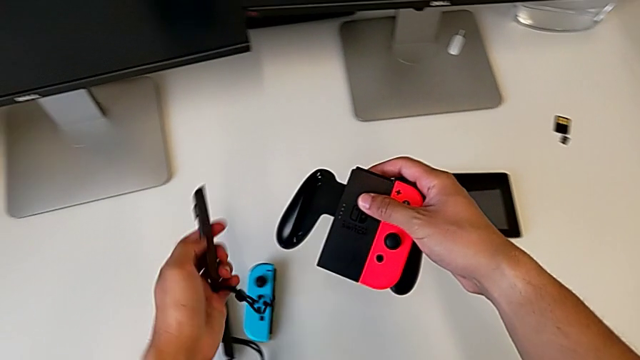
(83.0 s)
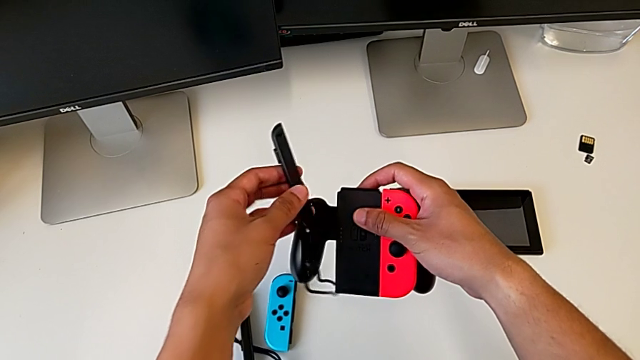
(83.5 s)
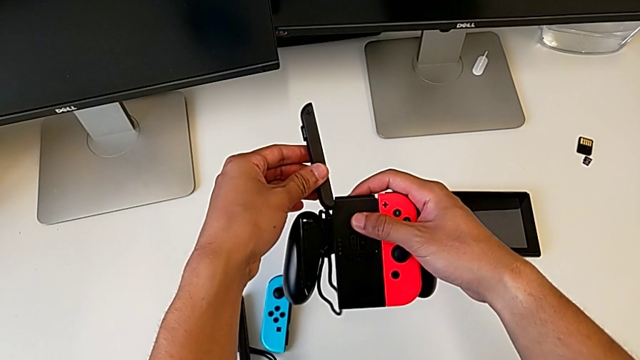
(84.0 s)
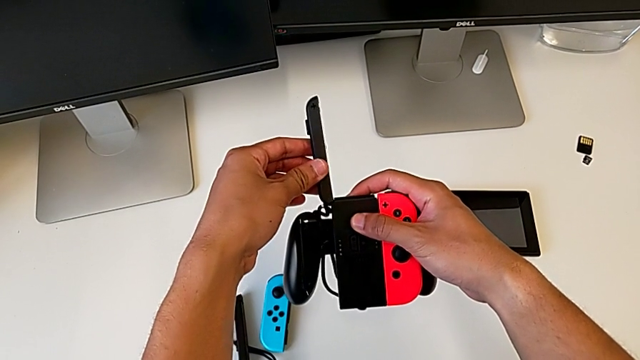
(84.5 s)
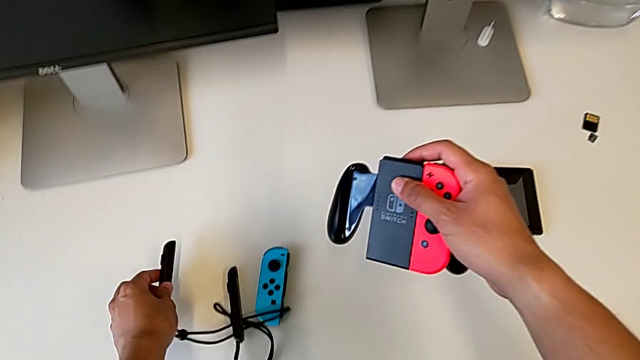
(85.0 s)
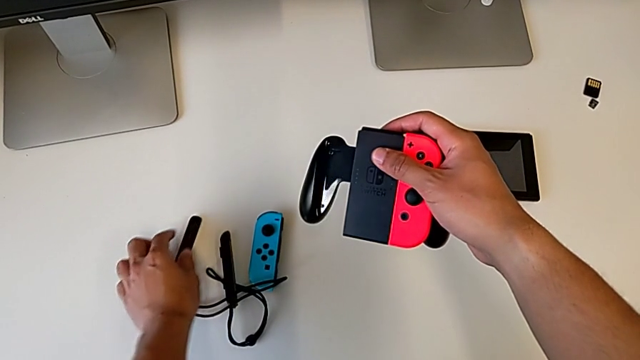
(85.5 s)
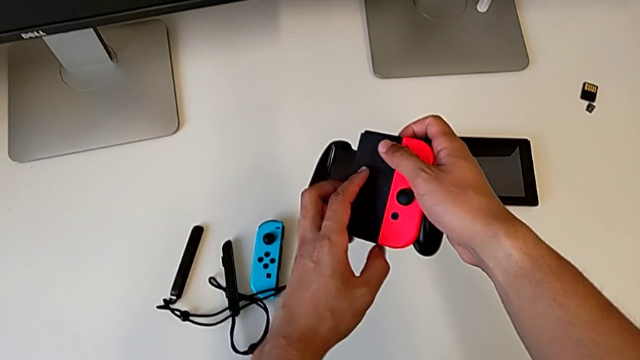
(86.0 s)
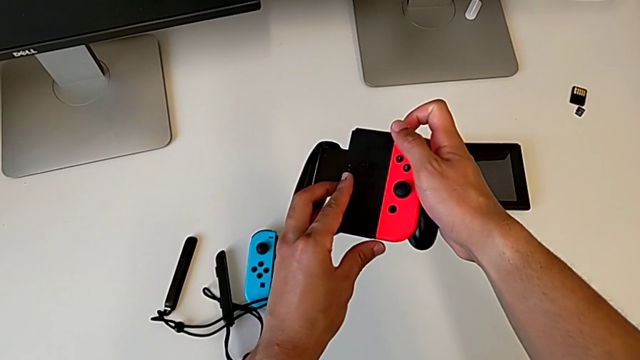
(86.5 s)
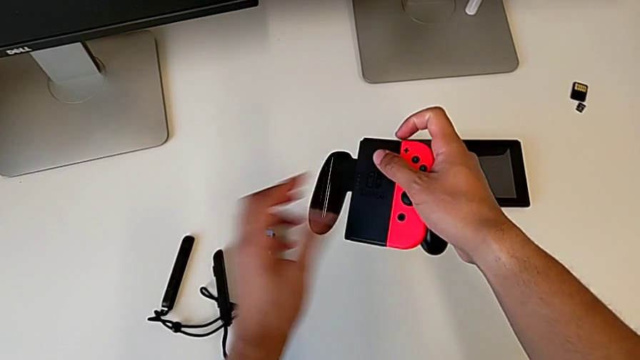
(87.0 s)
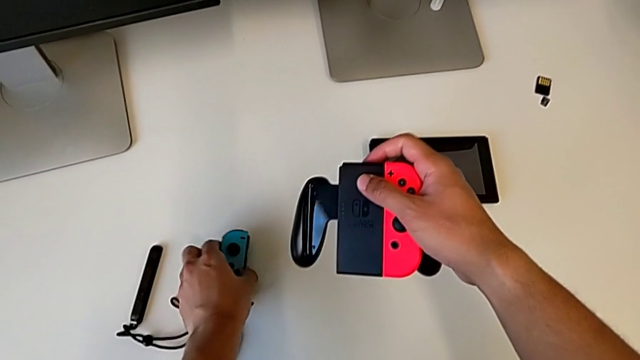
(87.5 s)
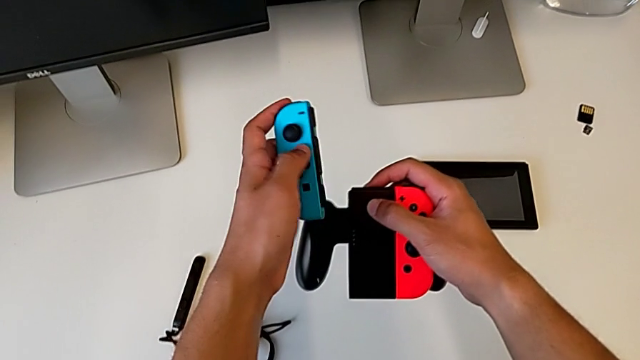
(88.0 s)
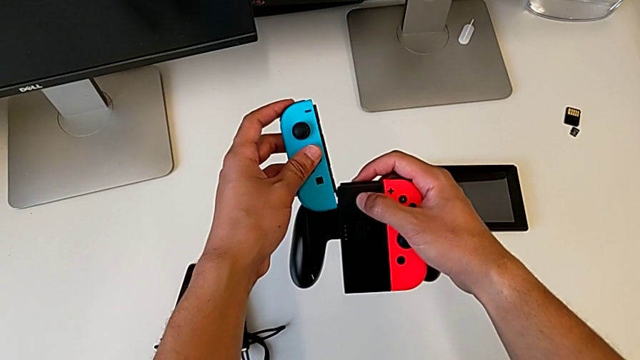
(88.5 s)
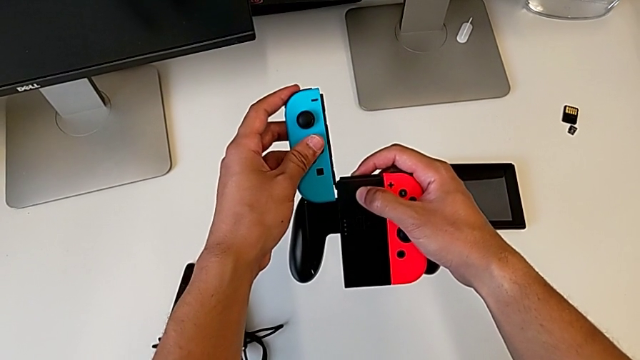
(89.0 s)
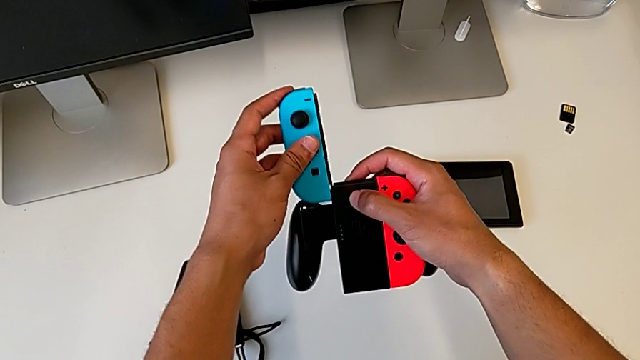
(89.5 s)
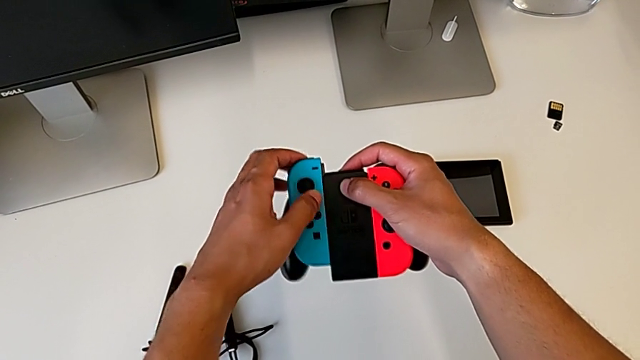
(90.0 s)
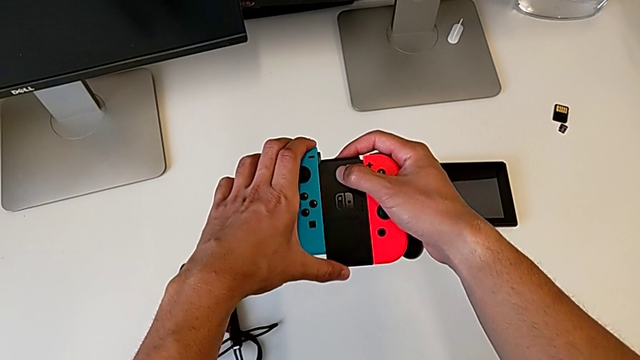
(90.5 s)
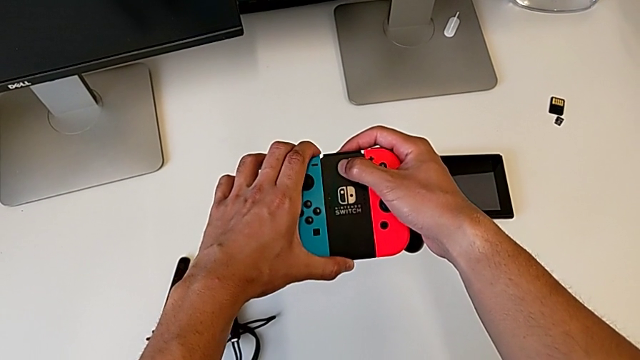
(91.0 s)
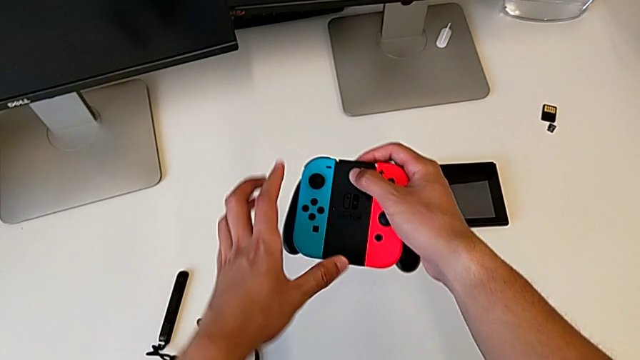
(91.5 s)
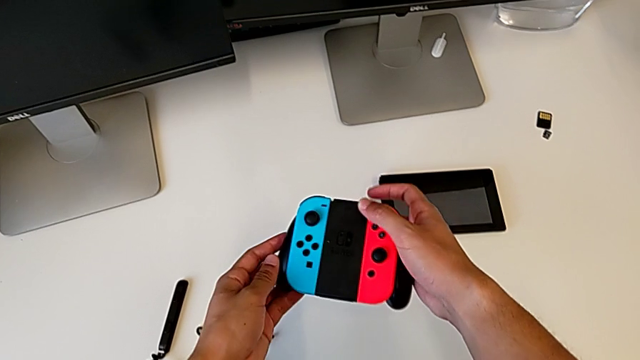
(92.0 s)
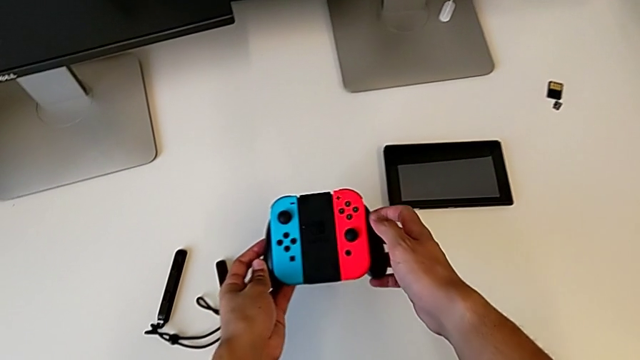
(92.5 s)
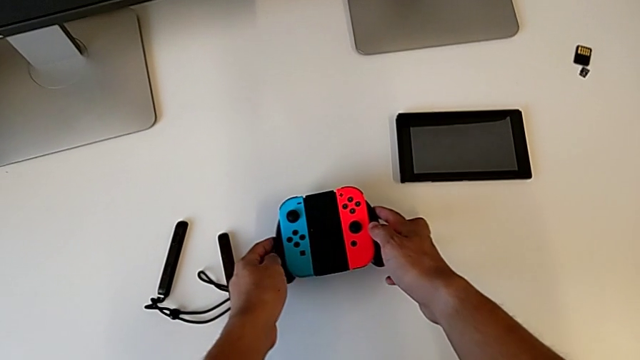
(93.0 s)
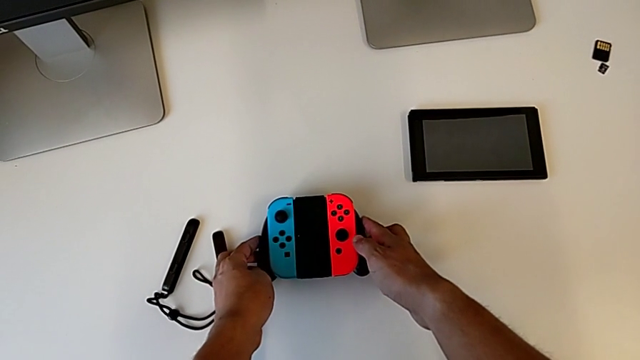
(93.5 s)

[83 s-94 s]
The camera wearer assembles the blue Joy-Con controller into the comfort grip. They grab the Joy-Con strap, grab the blue Joy-Con controller, assemble it and begin to place the Joy-Con controller.

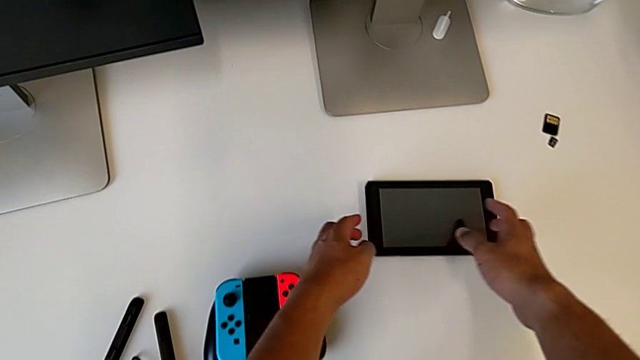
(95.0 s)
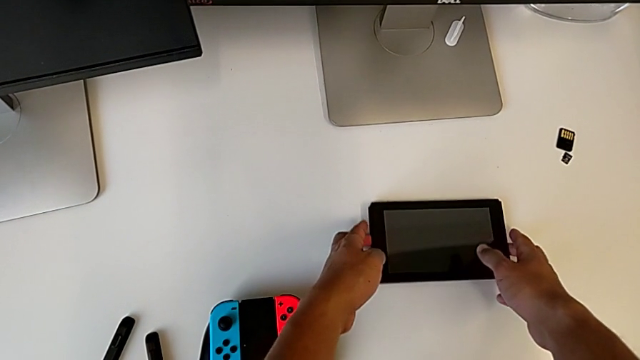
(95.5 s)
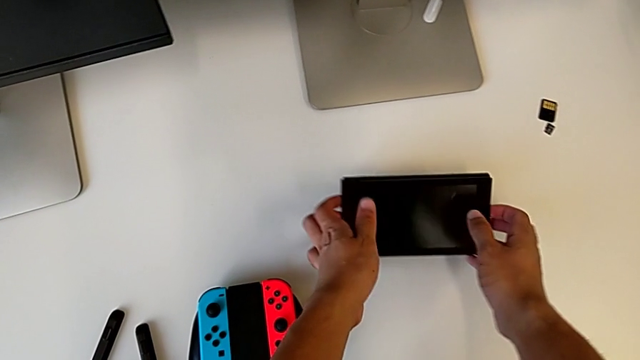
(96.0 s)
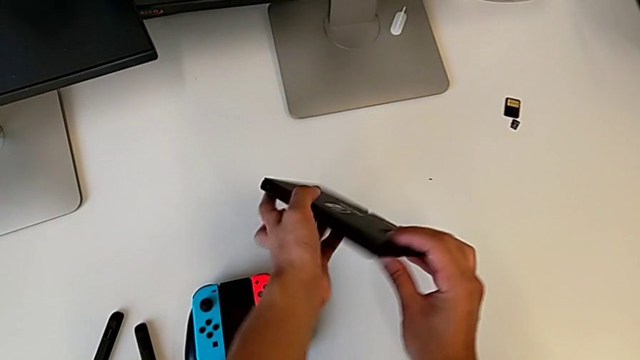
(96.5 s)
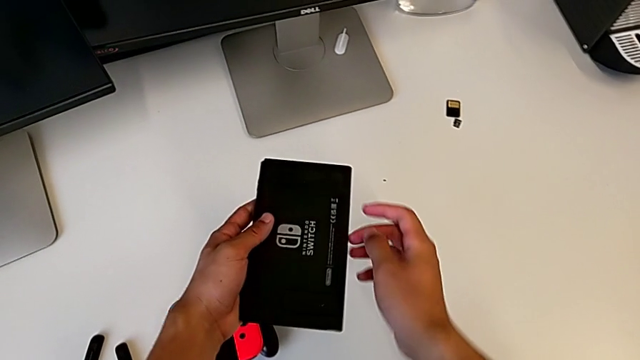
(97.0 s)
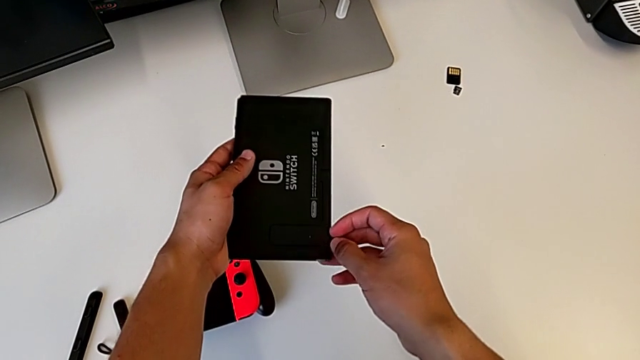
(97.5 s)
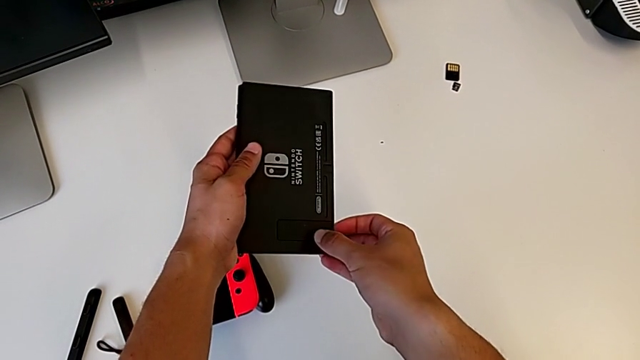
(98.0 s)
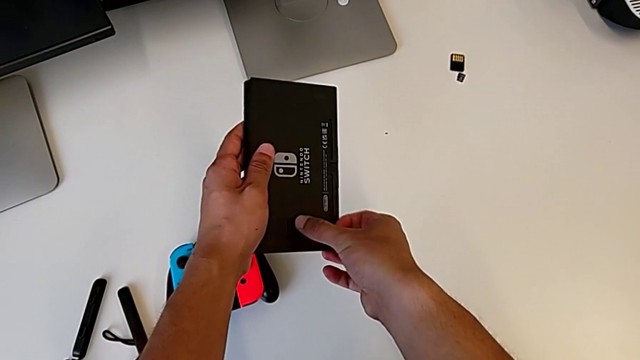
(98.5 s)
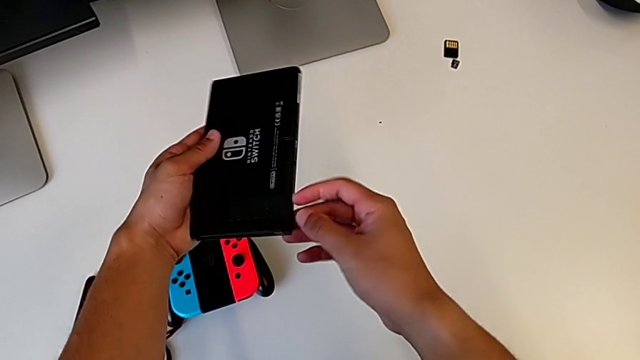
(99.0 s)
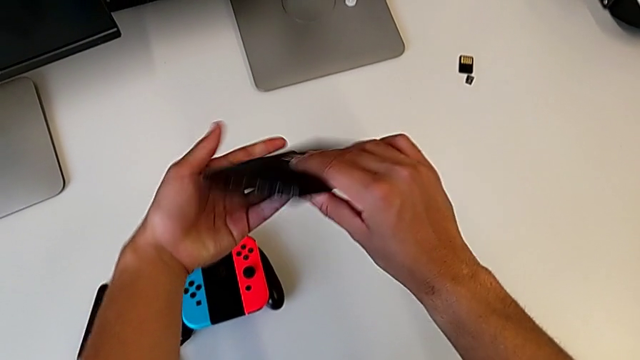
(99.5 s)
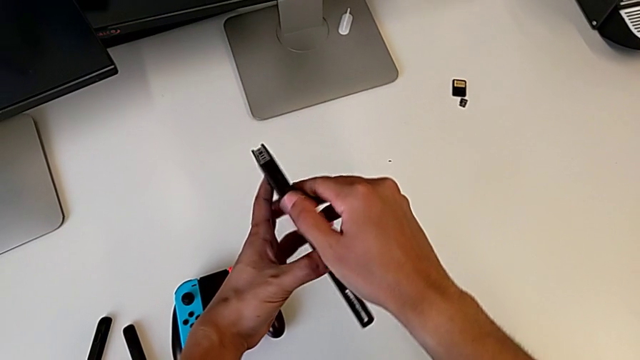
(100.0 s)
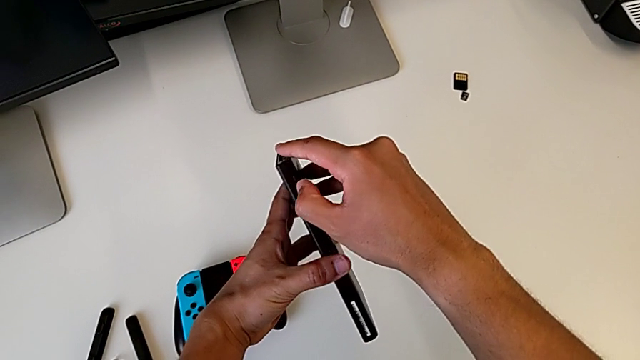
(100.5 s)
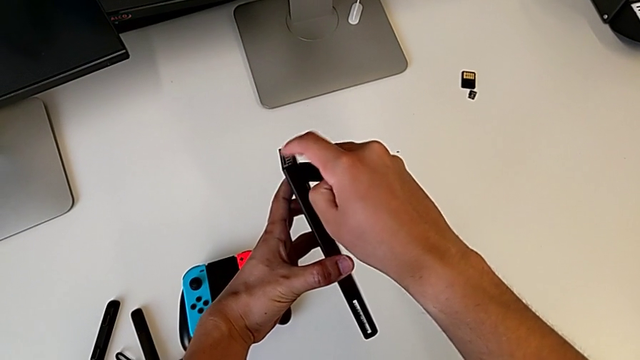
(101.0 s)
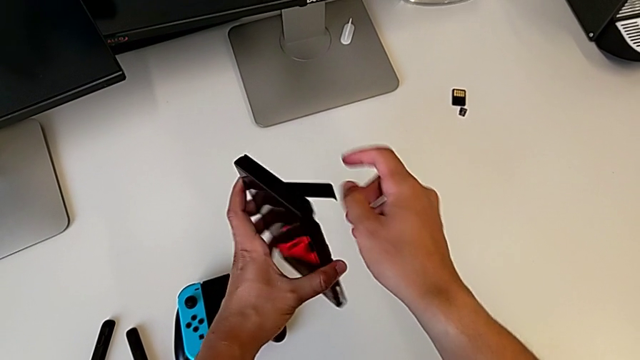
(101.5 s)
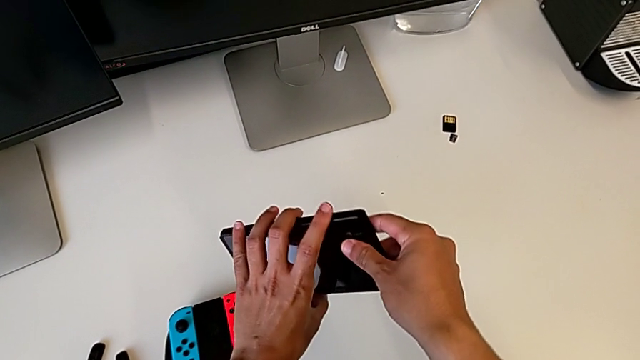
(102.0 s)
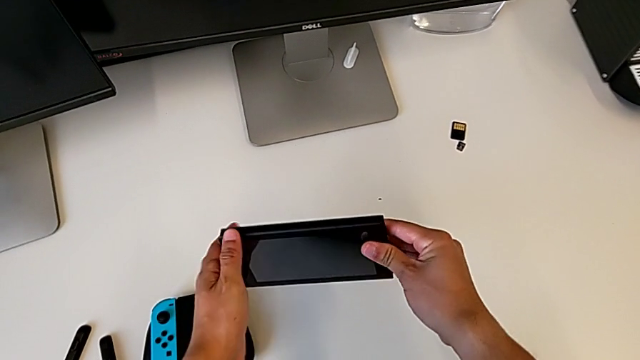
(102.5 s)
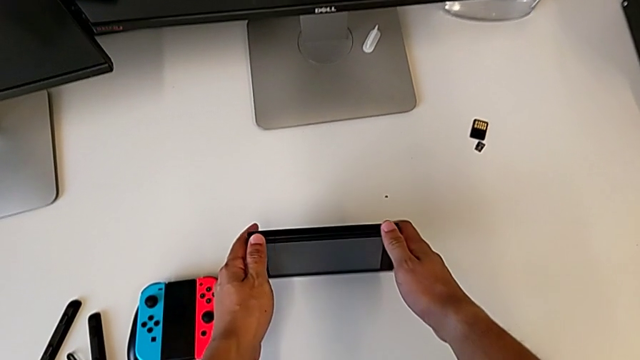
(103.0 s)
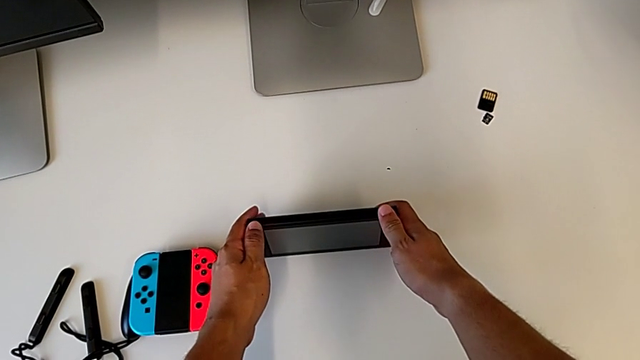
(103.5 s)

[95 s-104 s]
The camera wearer stands the Nintendo Switch on its kickstand. They grab the Nintendo Switch, open the kickstand and begin to place the Nintendo Switch.

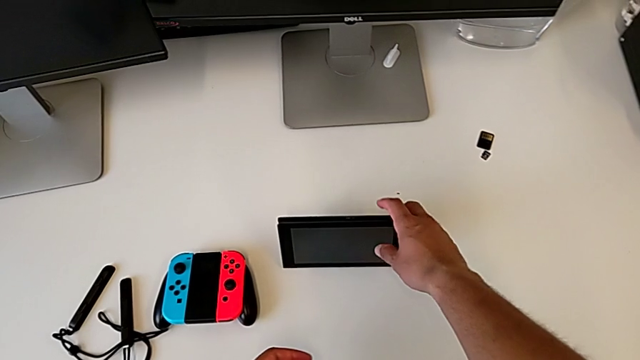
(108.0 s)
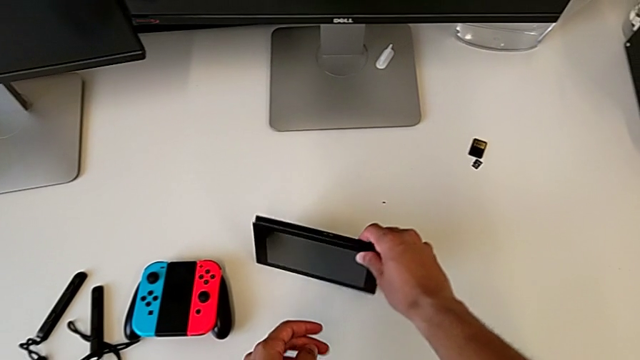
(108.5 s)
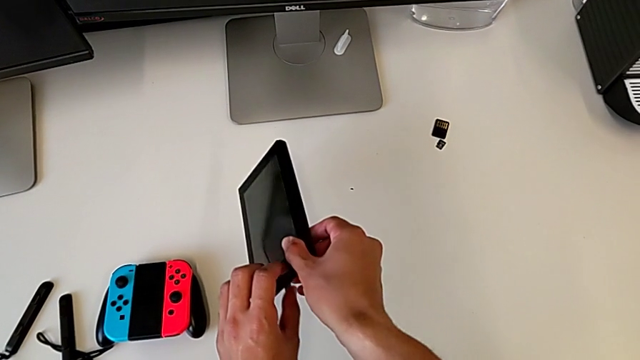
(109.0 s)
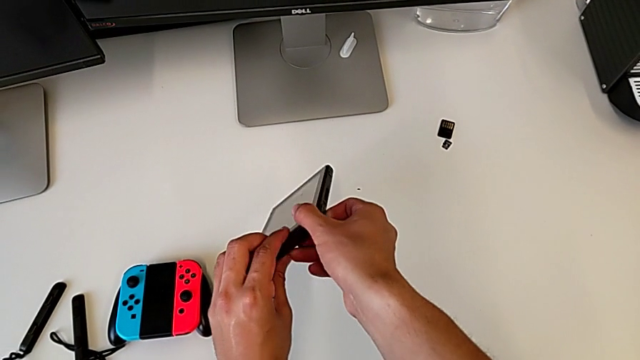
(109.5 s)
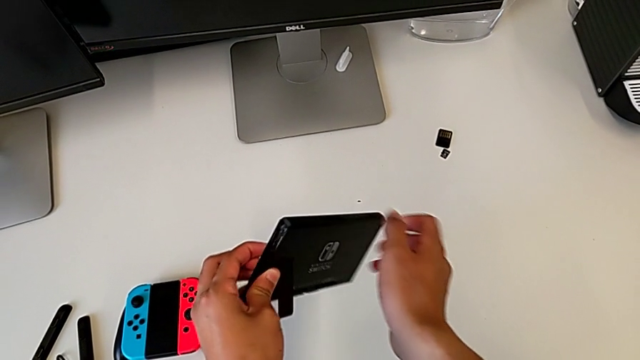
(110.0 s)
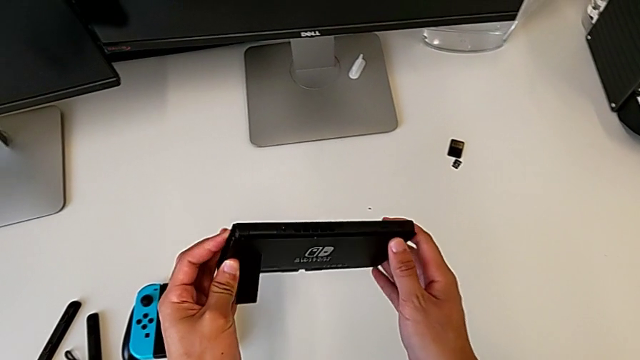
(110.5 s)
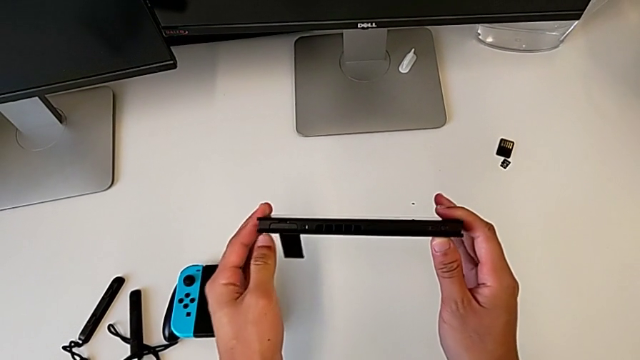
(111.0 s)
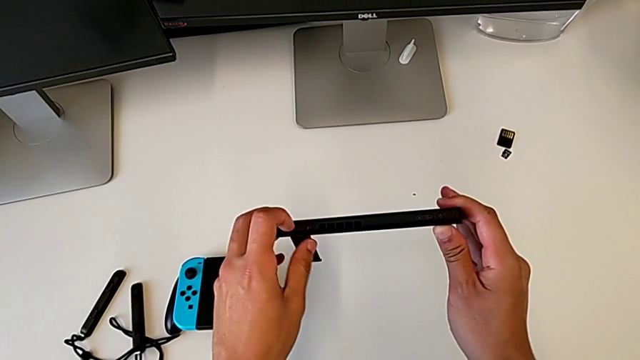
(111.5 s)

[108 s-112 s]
The camera wearer is replacing the game card in the Nintendo Switch. They grab the Nintendo Switch.
